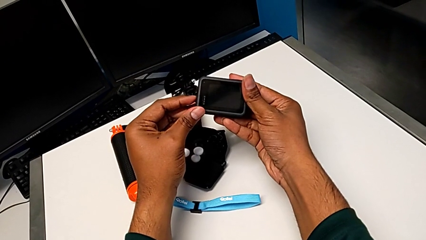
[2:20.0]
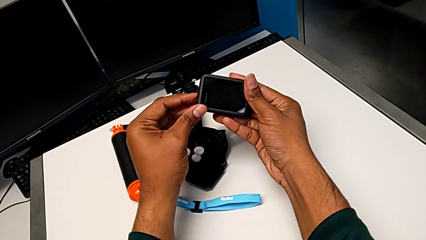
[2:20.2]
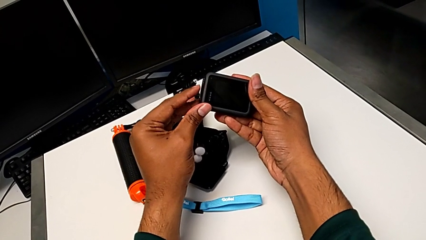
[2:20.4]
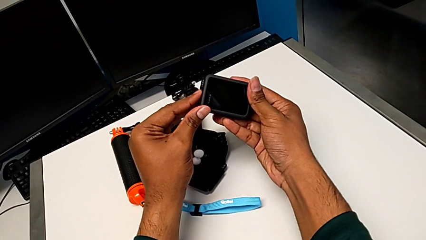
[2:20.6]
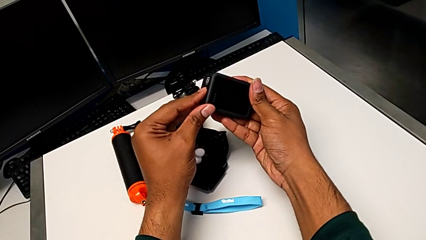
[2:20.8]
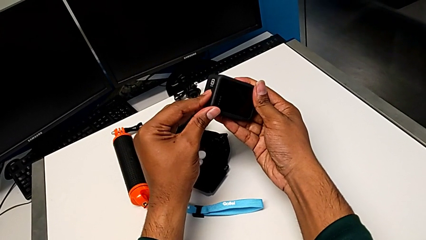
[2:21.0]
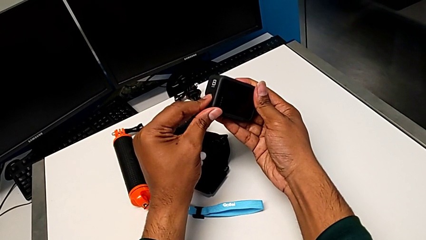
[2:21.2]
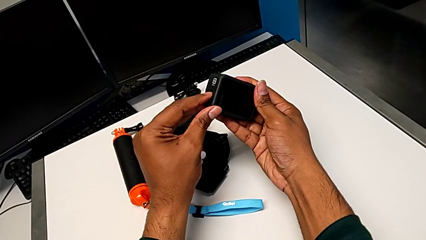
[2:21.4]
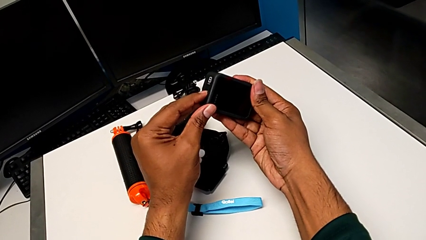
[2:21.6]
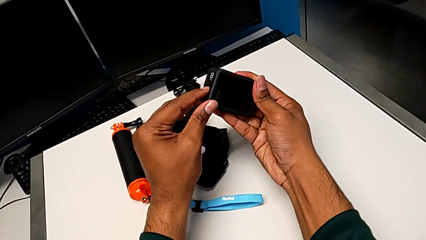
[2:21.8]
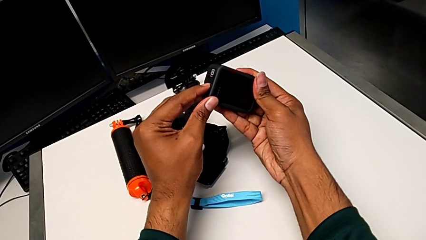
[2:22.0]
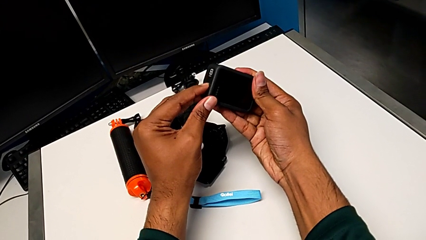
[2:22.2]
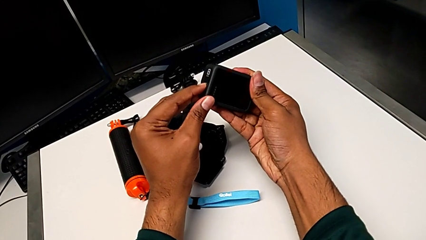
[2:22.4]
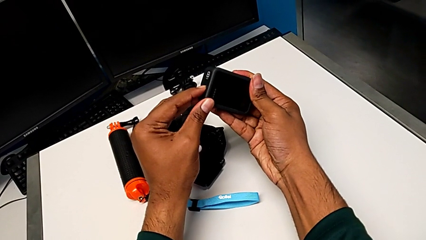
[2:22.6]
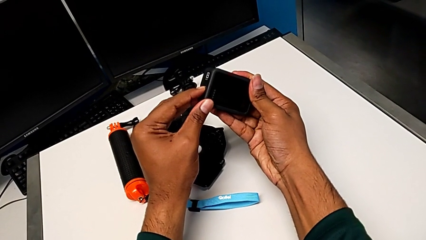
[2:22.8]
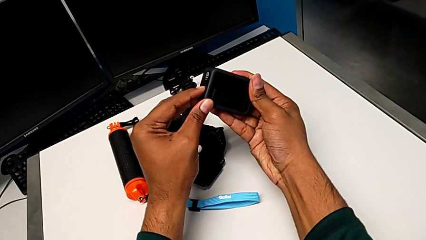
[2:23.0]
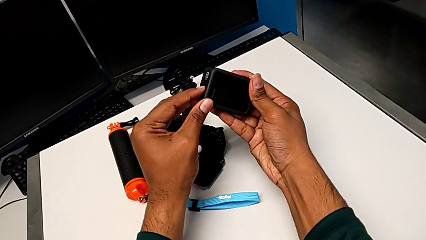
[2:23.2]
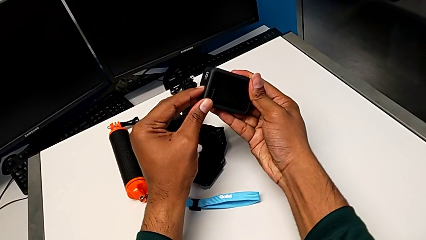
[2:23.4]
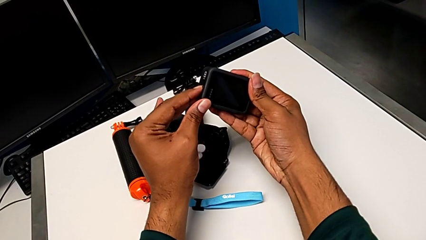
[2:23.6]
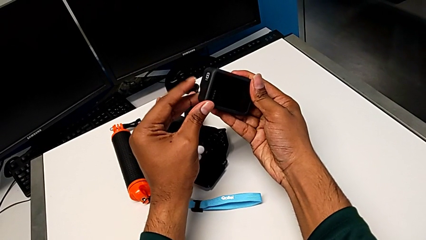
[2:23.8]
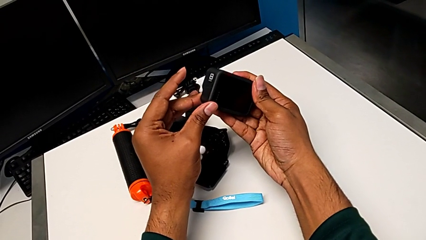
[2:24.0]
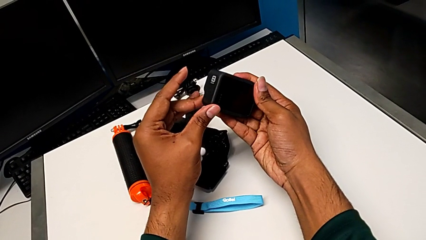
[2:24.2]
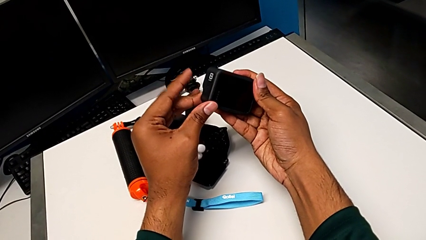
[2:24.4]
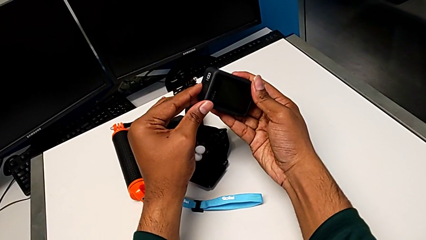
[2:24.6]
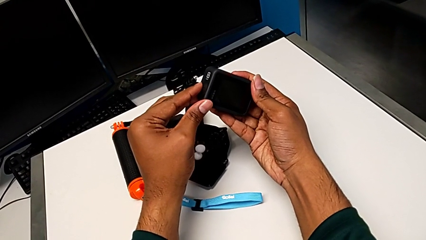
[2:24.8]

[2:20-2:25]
The camera wearer turns off their GoPro. They press the button and hold it.

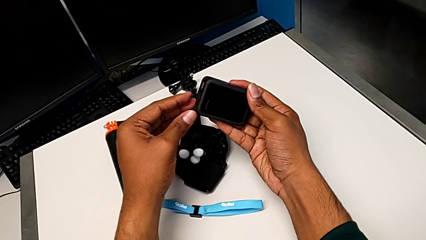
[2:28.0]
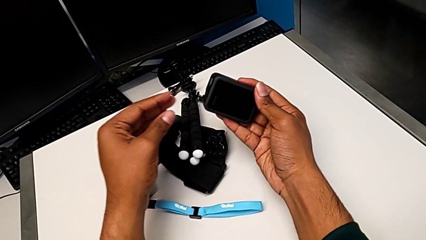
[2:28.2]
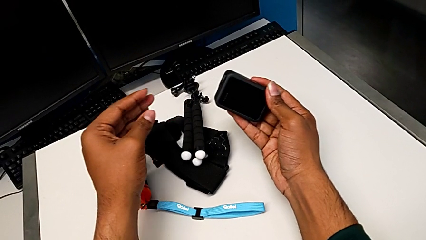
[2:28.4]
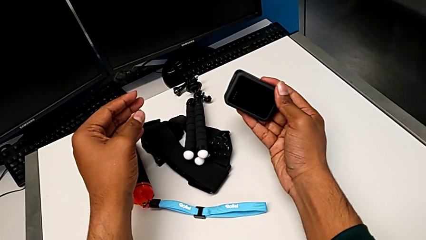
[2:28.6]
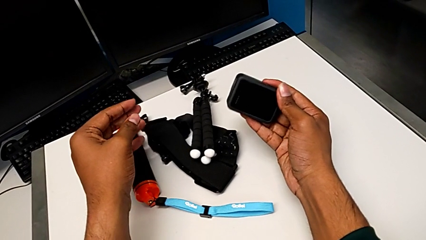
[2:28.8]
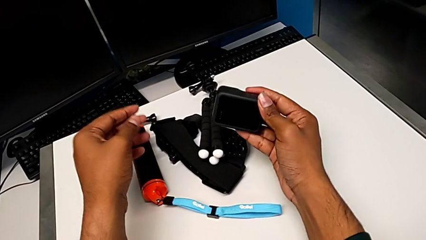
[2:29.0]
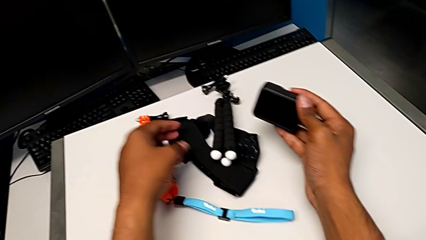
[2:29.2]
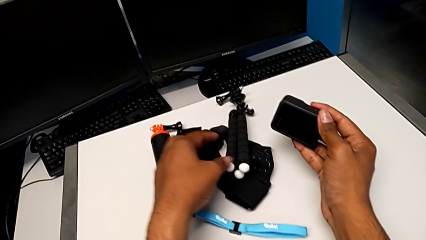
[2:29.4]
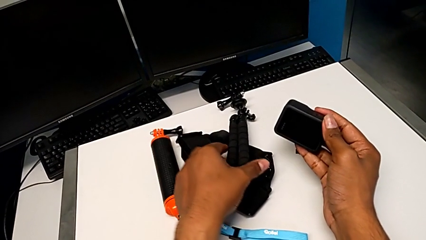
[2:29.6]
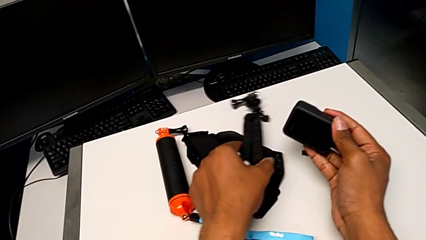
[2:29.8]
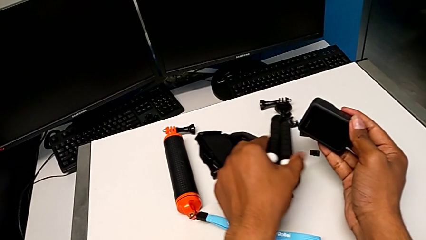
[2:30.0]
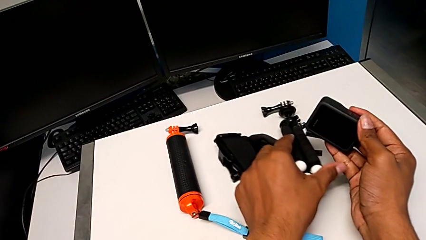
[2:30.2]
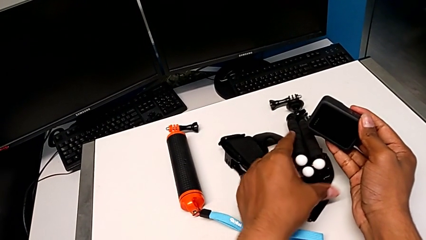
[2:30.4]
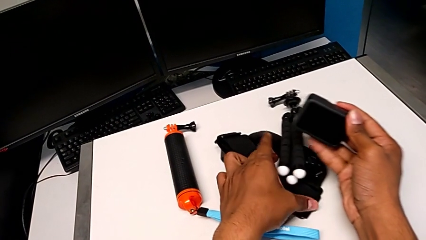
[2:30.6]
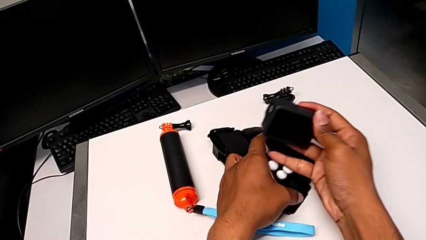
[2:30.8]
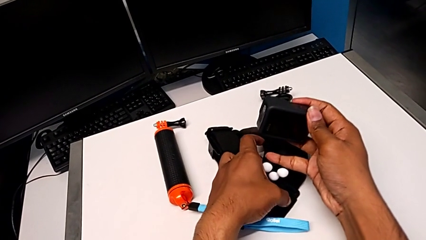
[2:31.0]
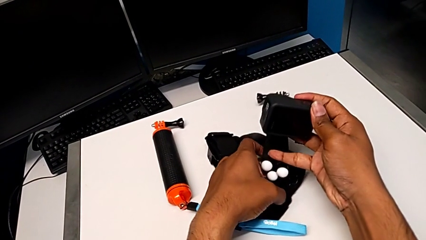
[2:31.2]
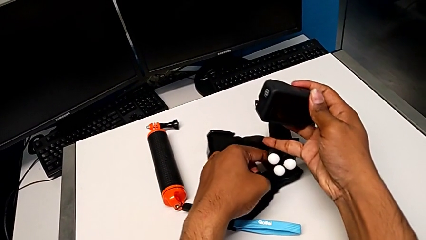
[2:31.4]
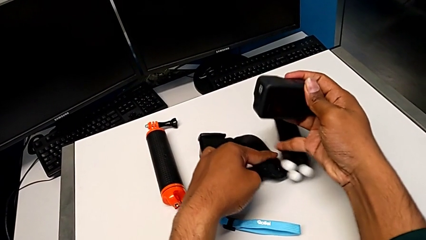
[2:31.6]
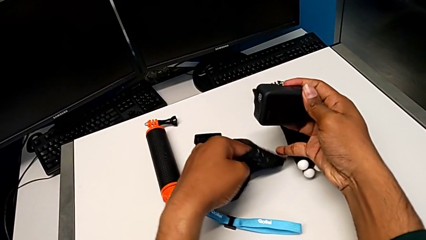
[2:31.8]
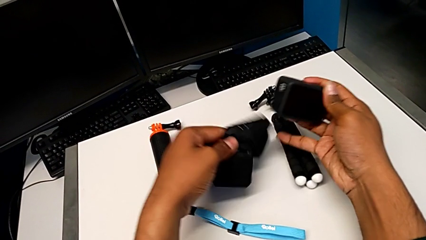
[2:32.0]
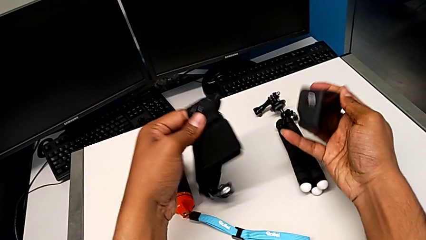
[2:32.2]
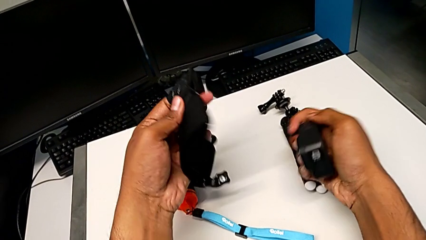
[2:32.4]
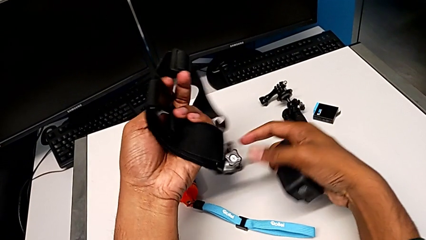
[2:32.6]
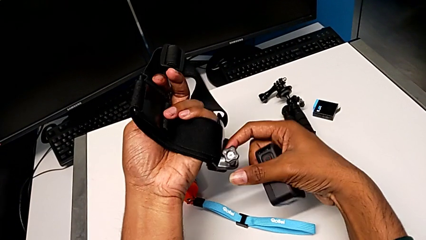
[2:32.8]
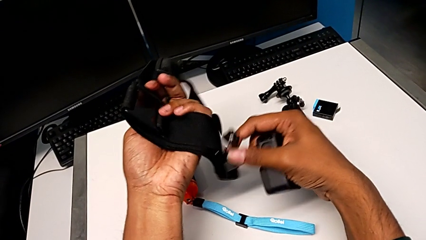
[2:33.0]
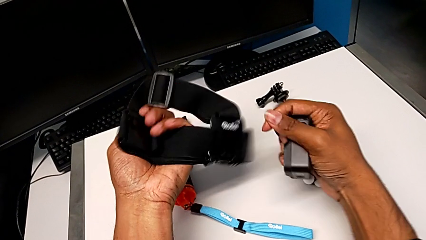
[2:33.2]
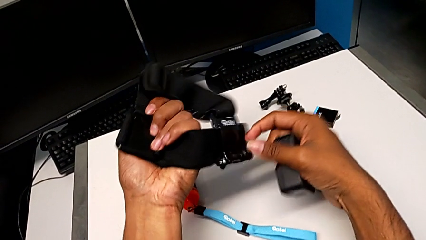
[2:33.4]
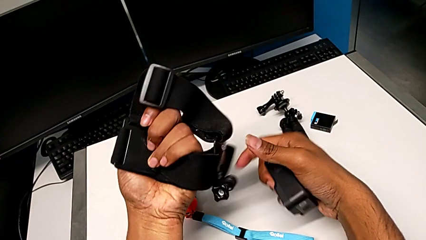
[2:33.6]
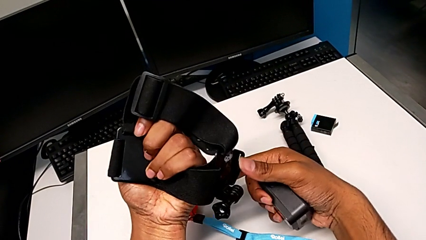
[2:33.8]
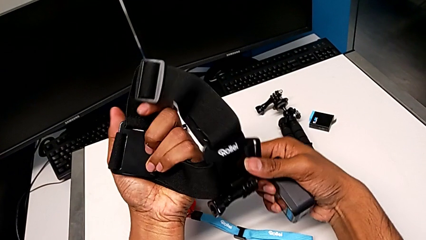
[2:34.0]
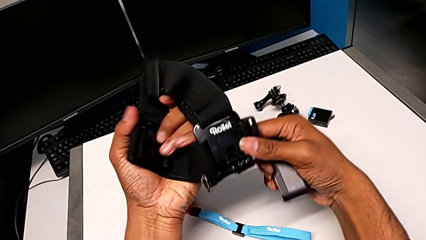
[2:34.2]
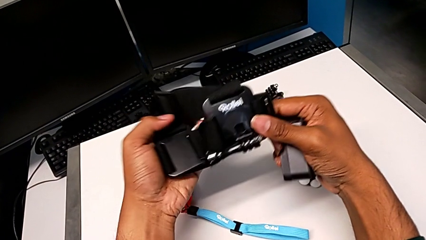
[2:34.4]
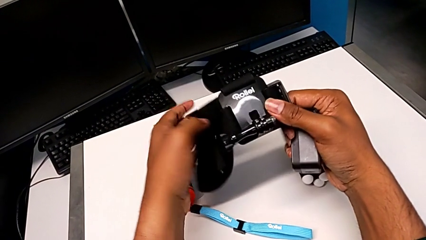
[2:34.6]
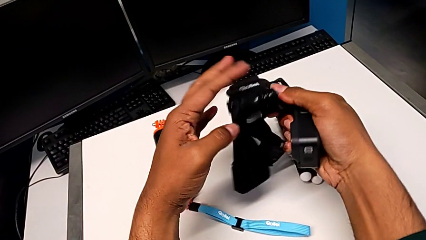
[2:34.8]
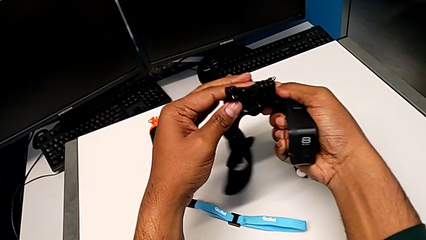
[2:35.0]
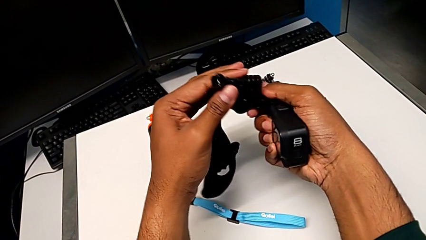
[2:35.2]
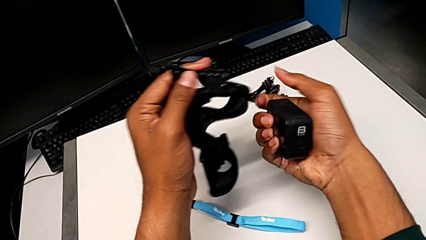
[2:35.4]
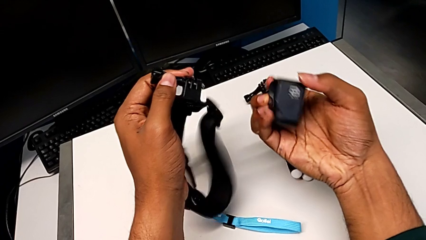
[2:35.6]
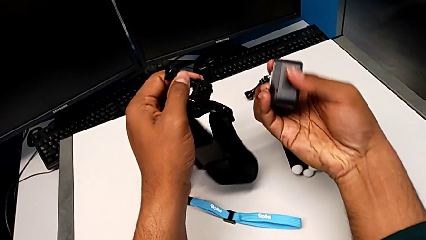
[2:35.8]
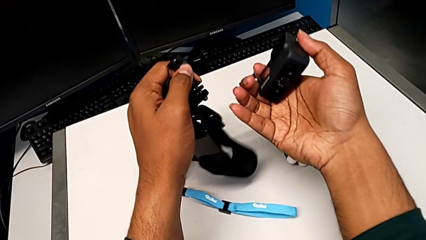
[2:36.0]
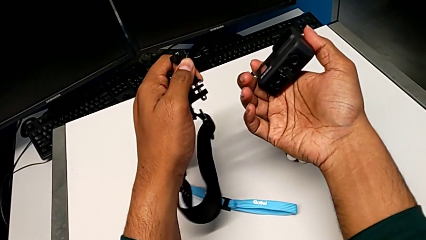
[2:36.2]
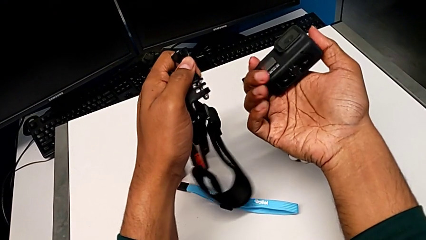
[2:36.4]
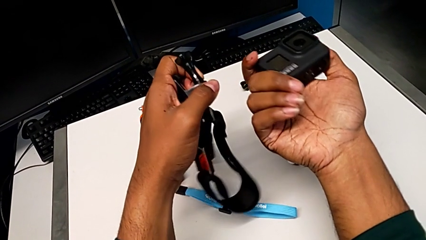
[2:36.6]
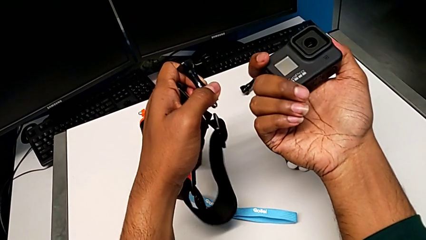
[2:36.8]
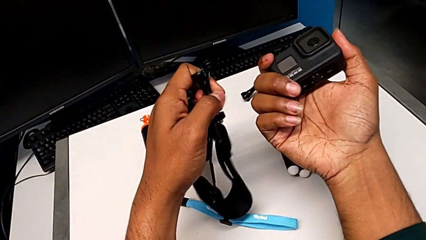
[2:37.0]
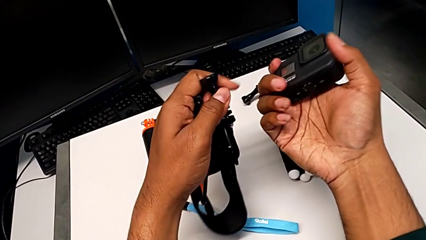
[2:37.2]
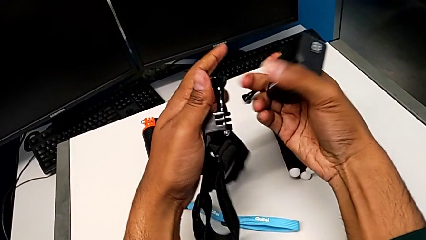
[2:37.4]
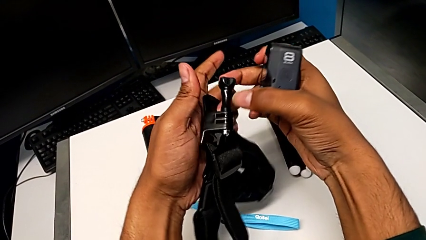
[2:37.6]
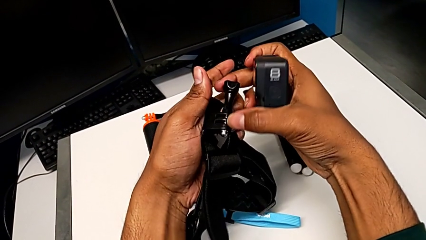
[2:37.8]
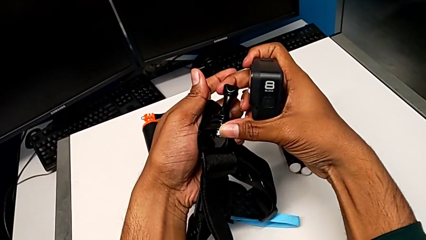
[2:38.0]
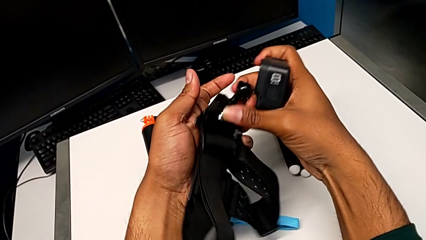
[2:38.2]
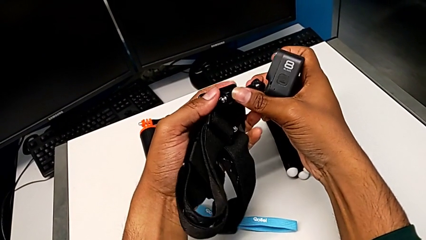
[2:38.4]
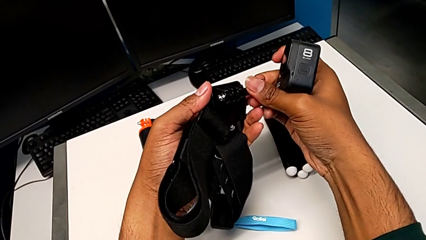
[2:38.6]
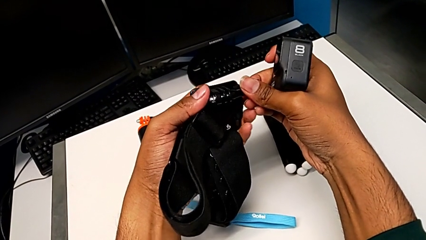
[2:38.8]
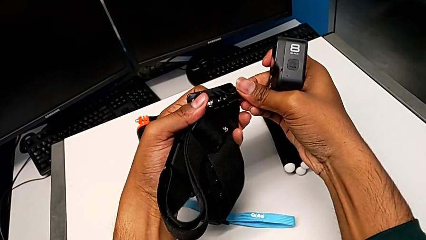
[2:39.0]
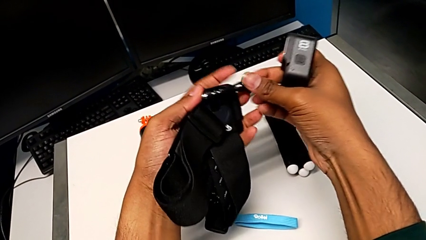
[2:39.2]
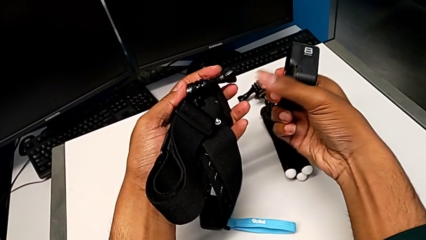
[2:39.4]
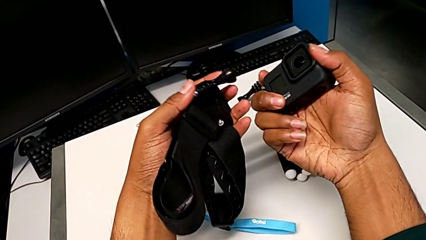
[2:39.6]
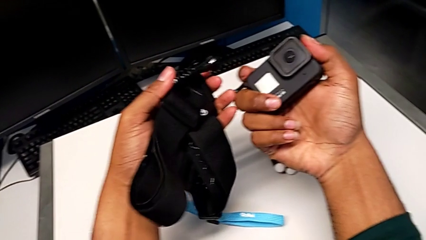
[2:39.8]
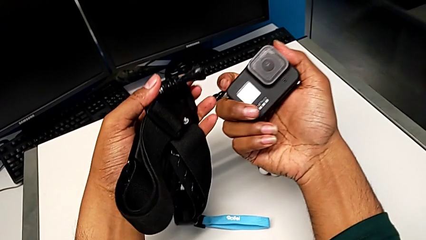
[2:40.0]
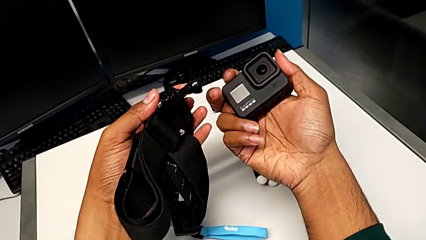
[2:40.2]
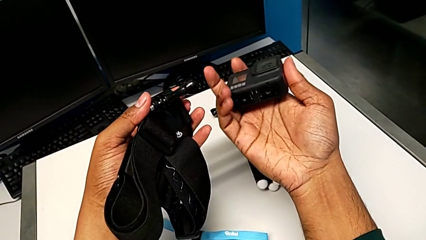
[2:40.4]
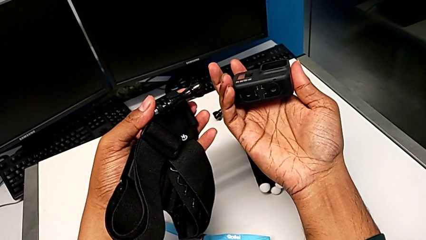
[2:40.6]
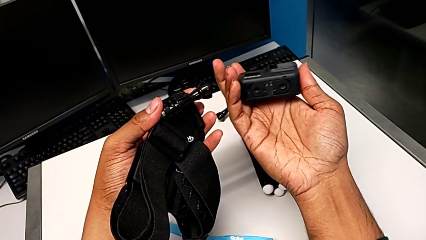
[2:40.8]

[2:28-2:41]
The camera wearer is attaching the strap to the GoPro. They grab the strap, inspect it, inspect the GoPro, rotate the strap and rotate the GoPro.
